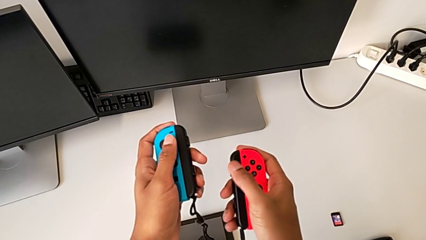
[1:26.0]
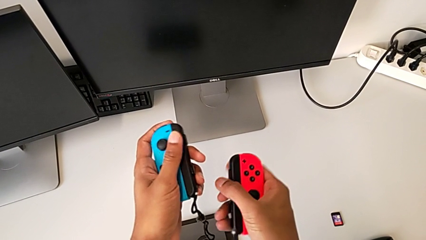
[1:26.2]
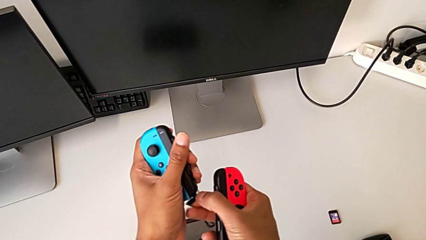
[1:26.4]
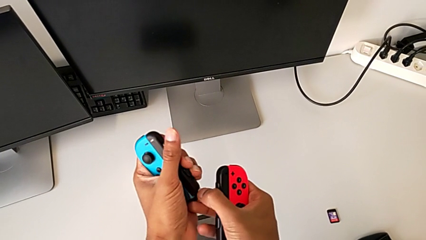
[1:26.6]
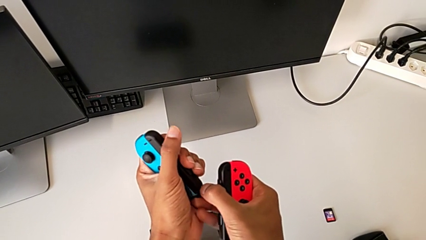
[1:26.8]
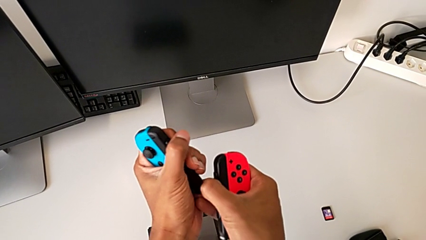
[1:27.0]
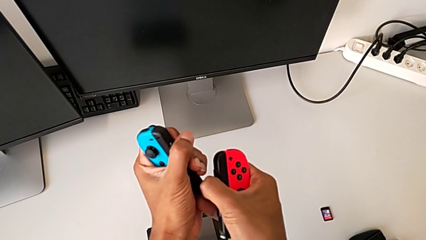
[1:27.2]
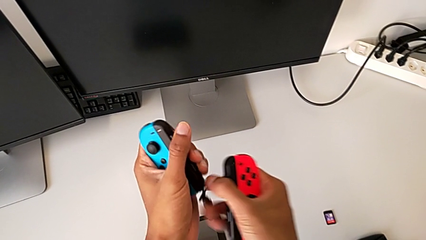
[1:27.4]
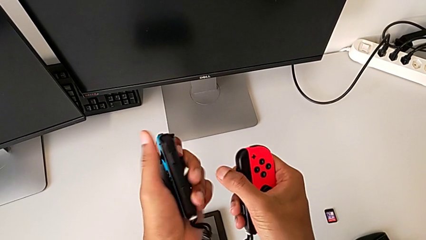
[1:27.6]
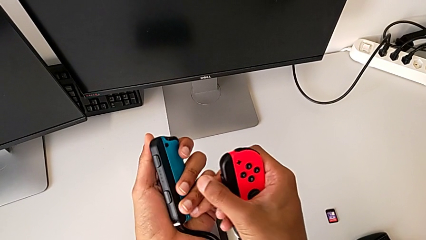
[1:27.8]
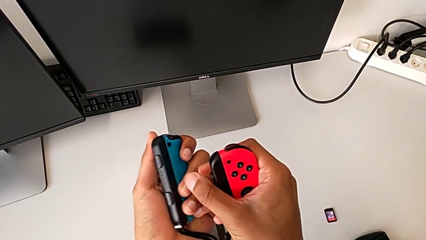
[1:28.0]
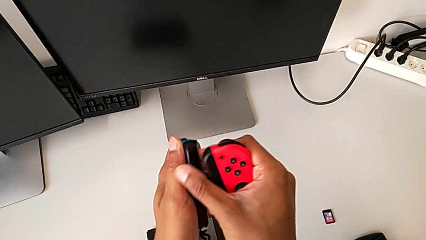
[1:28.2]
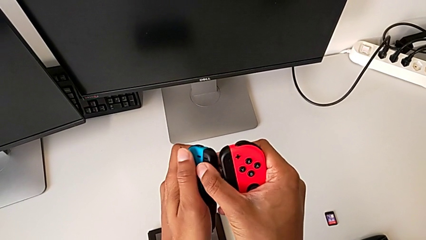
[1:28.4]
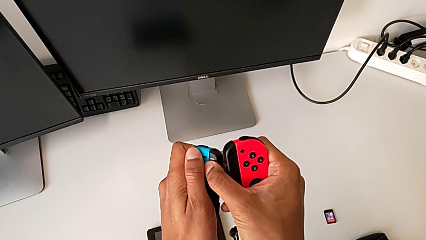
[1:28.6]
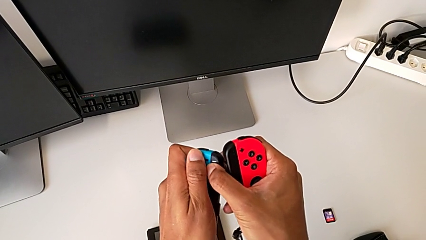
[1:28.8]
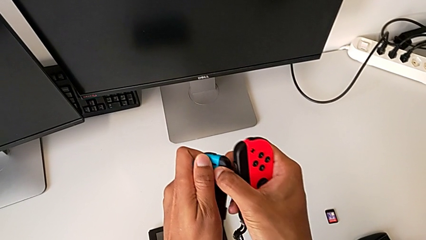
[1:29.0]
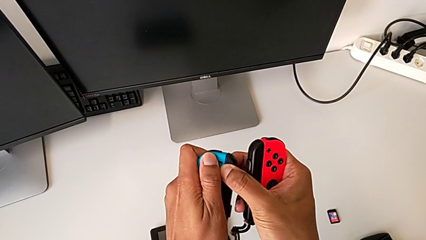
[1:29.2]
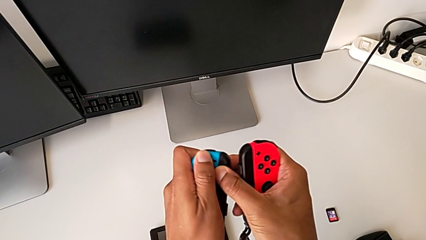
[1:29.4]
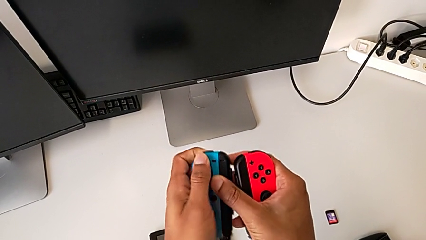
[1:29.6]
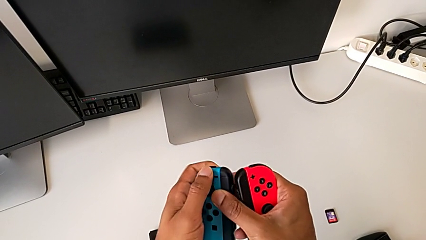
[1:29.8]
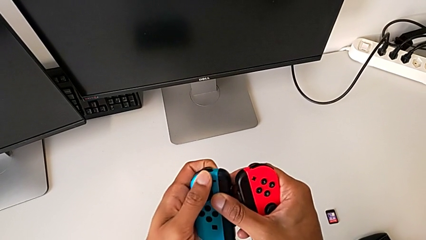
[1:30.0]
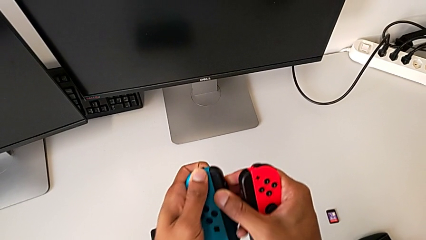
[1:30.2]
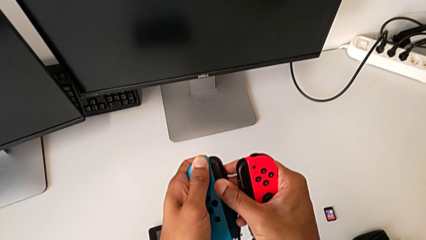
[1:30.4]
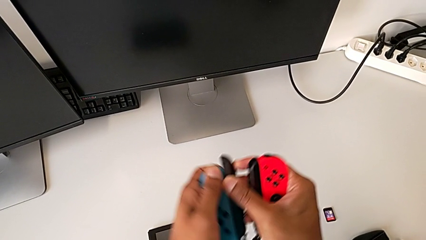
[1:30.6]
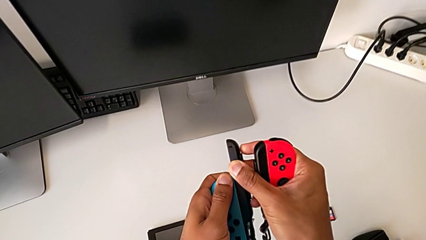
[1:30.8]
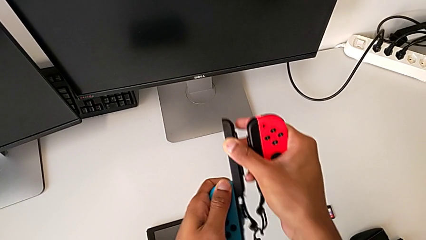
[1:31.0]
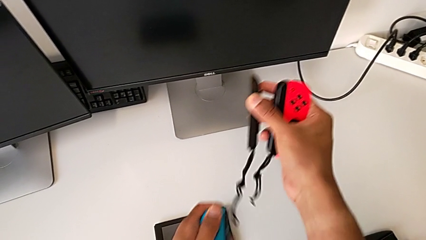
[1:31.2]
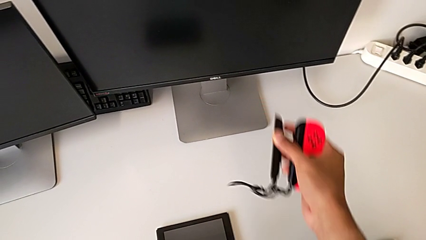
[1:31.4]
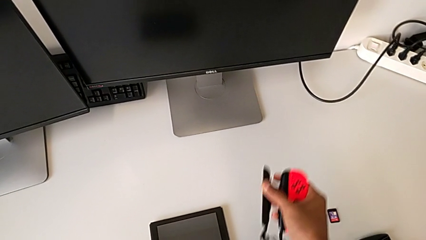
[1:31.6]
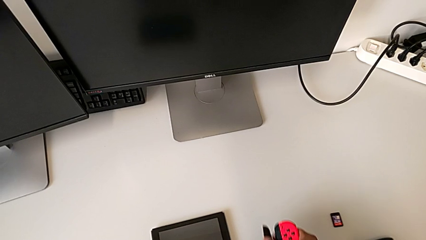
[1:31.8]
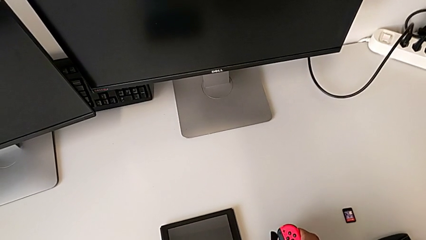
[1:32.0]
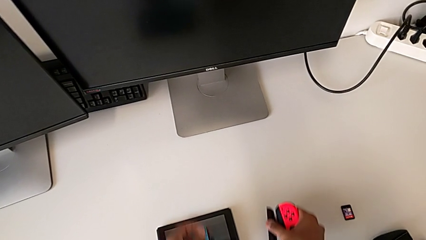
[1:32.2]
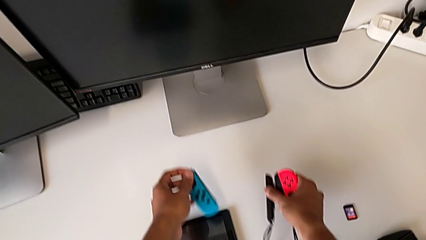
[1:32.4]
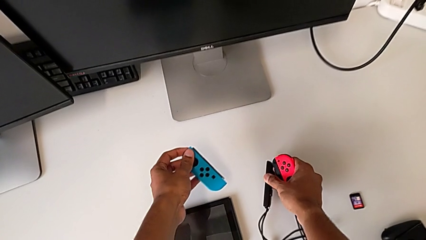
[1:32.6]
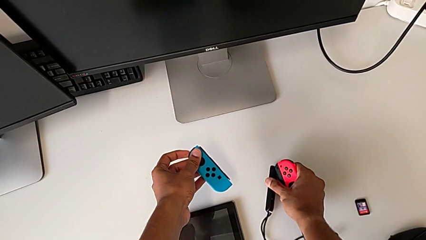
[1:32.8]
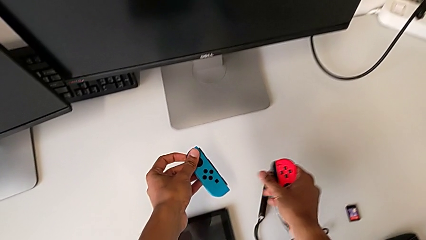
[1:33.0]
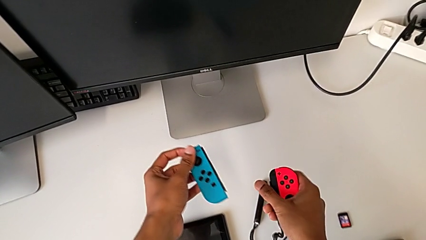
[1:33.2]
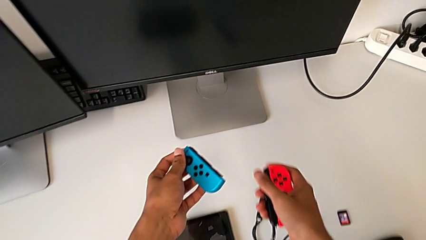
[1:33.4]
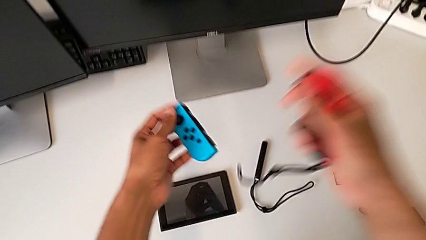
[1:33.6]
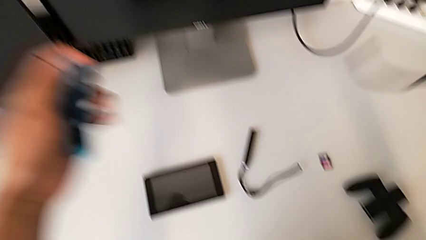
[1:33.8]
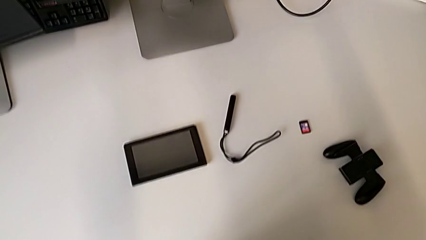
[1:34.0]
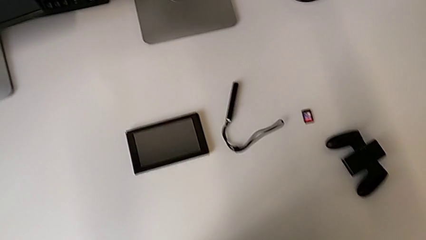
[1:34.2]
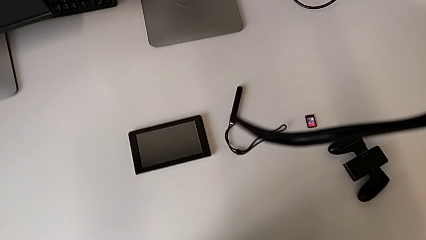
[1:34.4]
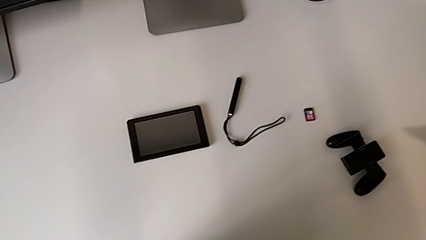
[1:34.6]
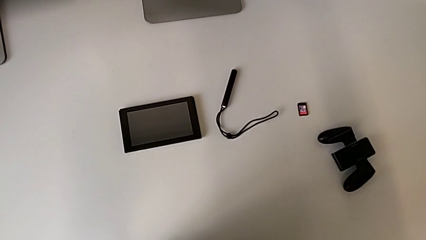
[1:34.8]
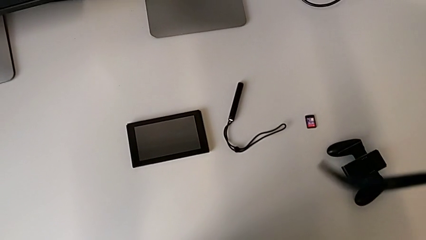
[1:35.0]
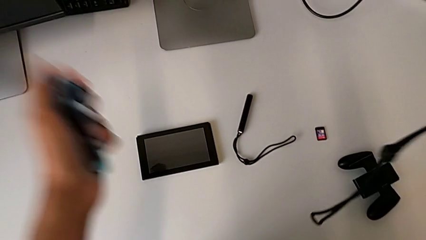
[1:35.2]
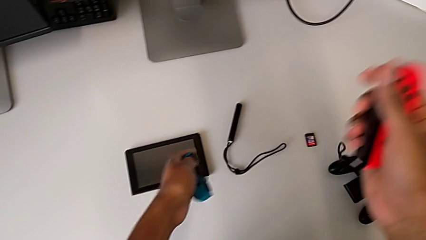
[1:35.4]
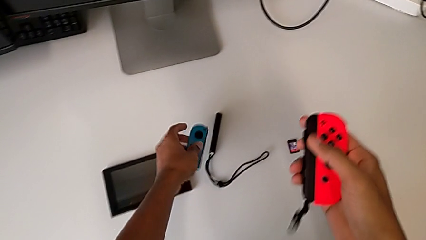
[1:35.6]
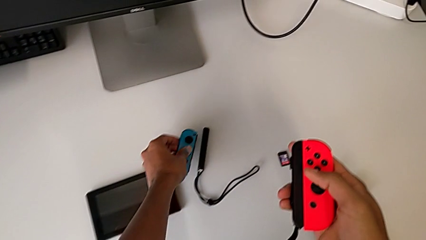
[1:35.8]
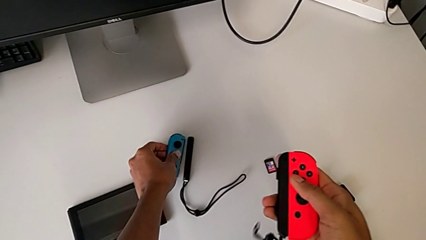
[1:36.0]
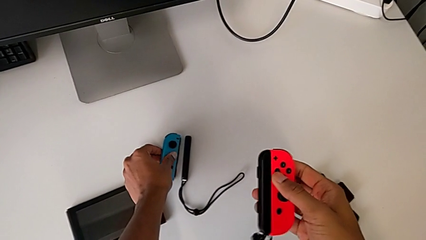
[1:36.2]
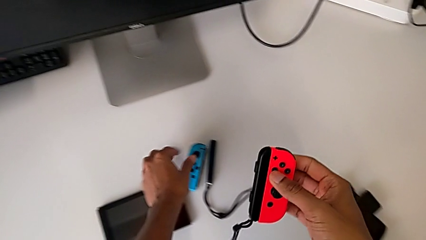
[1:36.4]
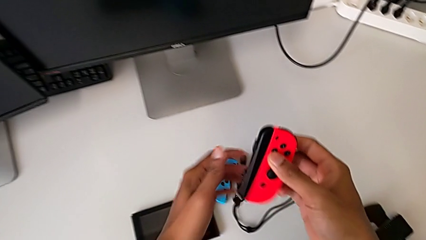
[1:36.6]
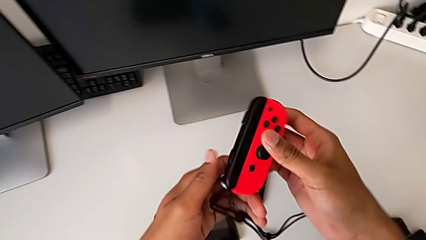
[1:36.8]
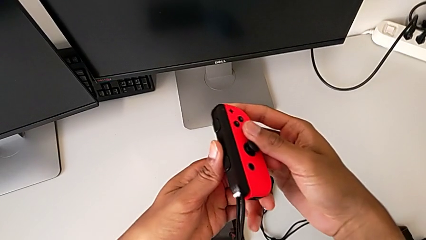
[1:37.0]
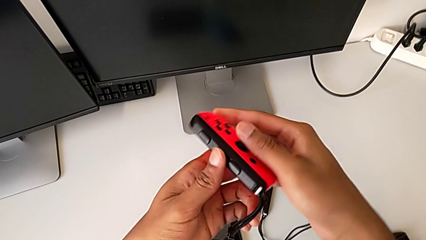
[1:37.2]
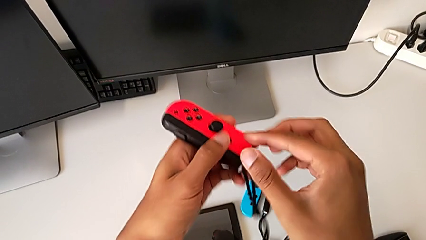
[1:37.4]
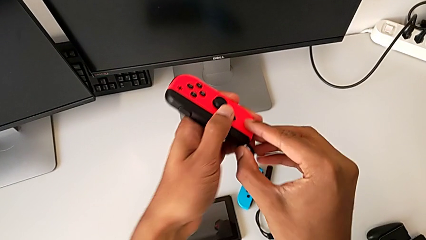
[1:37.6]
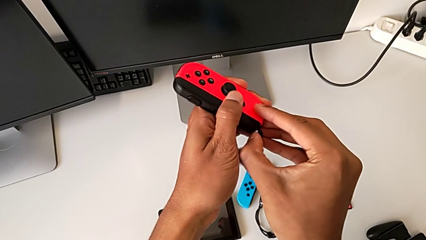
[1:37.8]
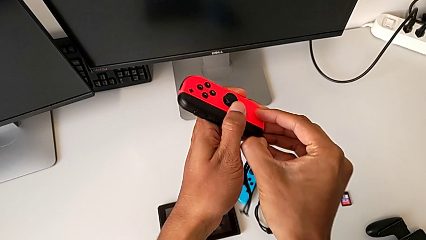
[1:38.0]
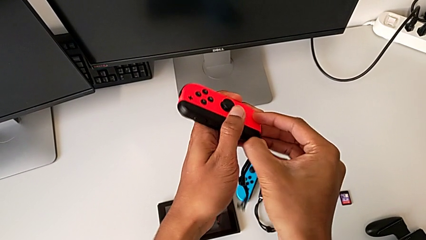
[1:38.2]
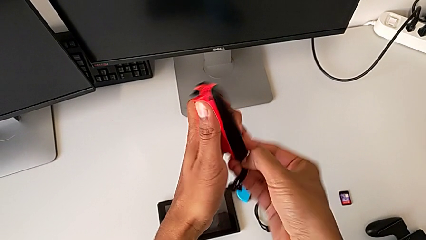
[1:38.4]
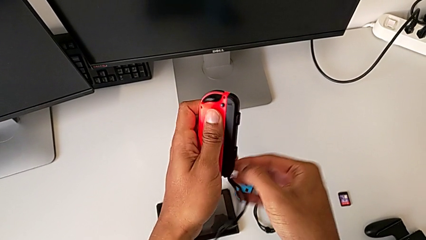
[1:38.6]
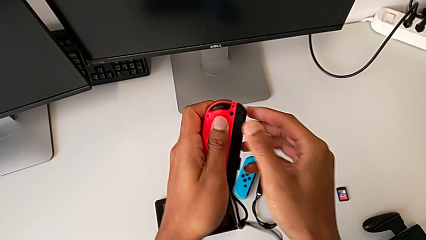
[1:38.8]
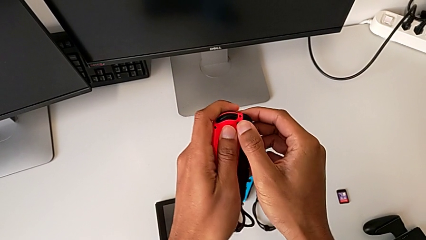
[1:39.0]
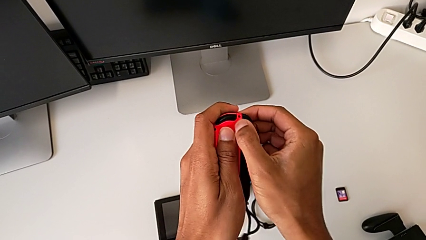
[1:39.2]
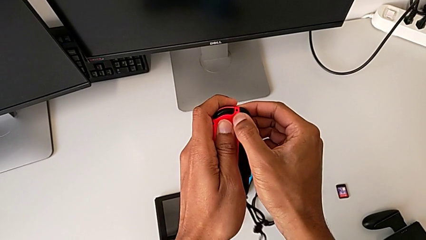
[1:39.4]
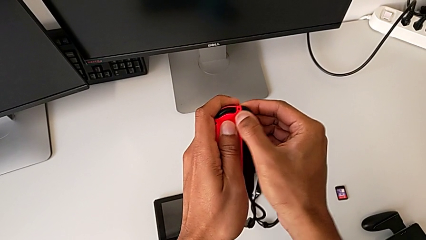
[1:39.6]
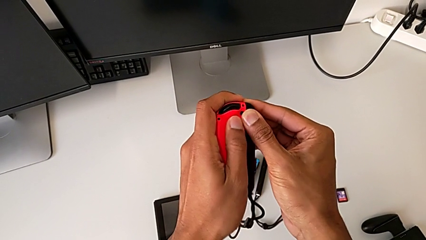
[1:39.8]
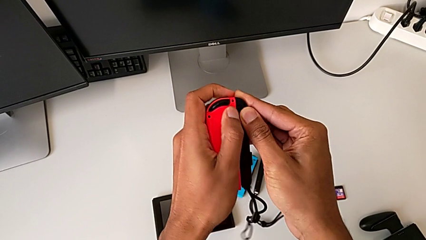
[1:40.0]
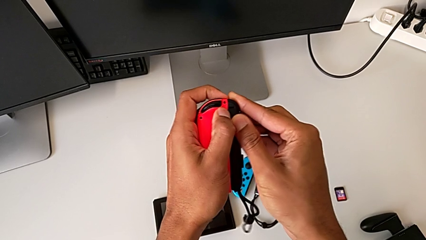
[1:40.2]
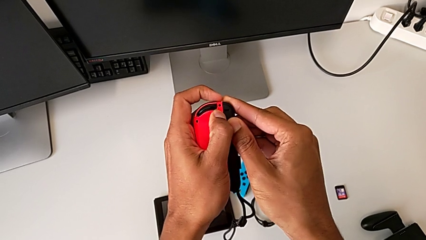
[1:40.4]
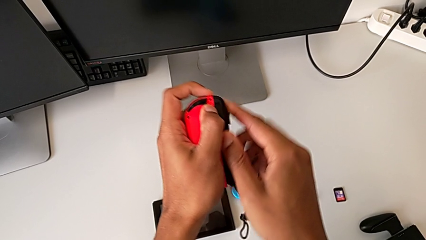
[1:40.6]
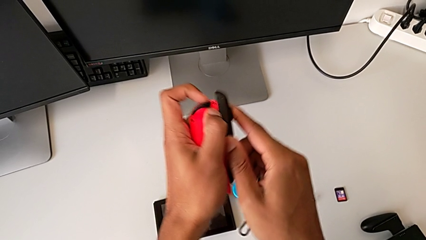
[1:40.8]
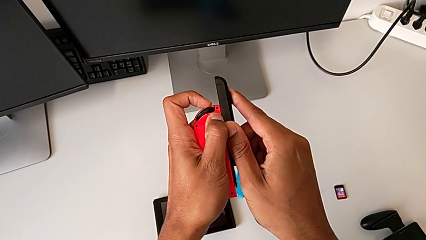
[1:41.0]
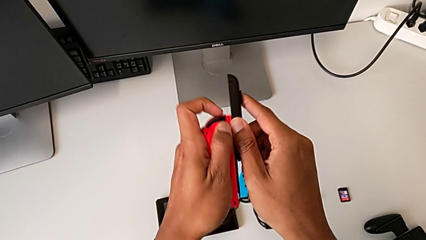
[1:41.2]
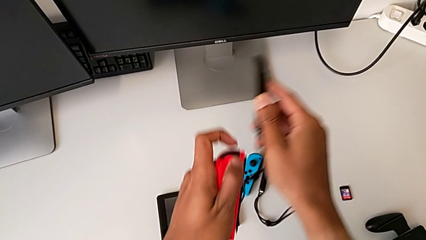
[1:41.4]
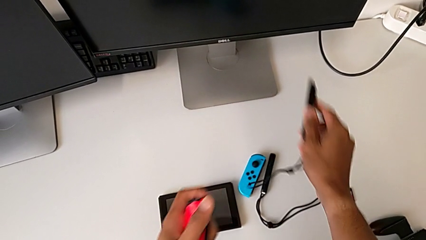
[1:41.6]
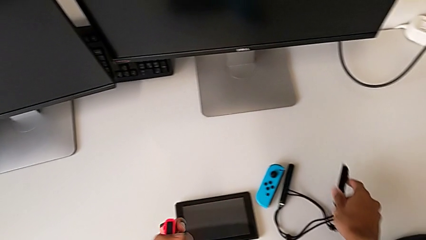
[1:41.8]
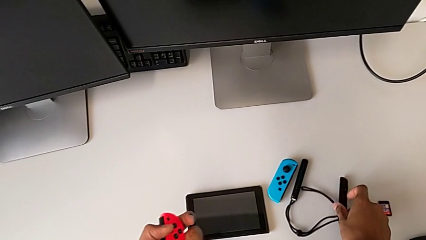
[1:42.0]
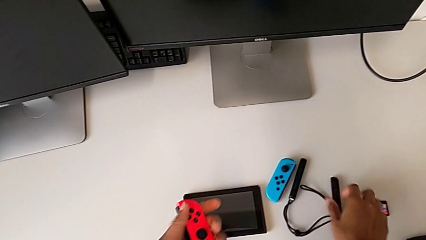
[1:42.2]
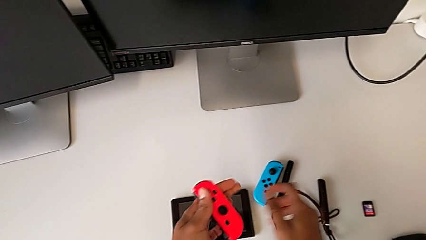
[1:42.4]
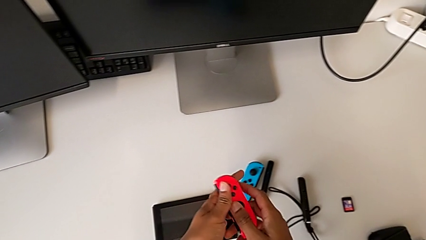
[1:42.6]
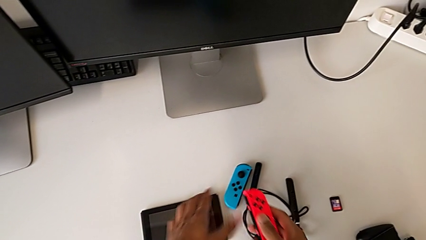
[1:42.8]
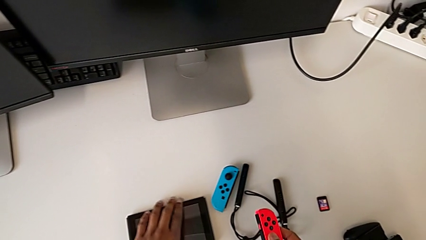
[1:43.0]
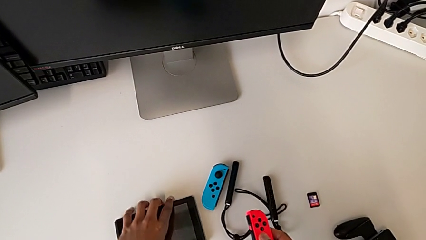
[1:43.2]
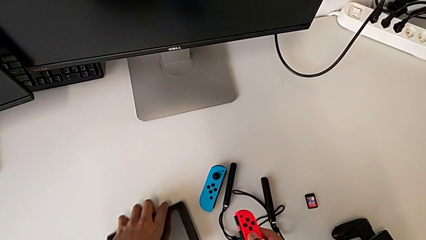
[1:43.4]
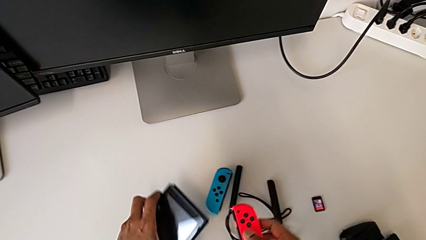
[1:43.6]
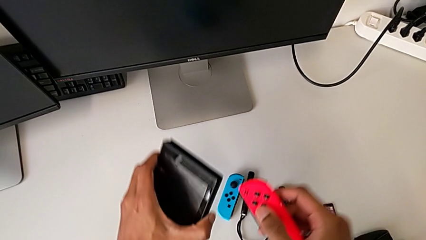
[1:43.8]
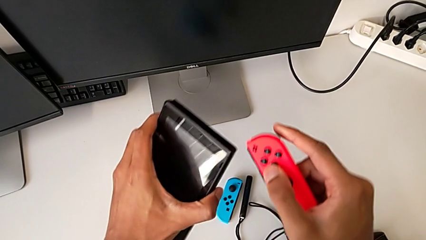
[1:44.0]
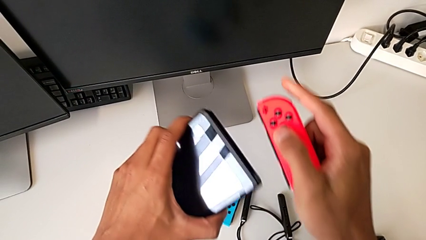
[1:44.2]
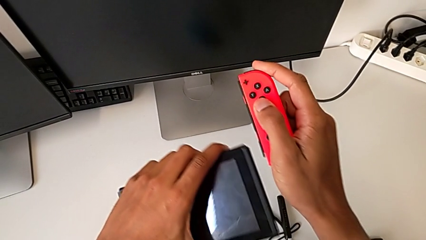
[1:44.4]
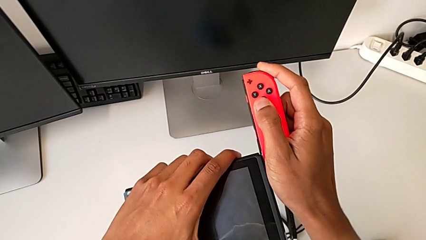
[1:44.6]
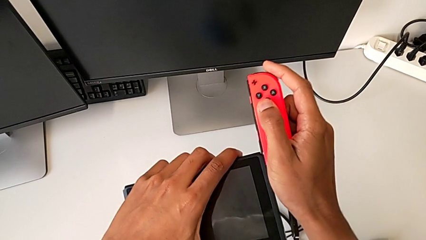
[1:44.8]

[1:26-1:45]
The camera wearer is shifting the Joy-Con controllers from the Joy-Con straps to the tablet. They press the first Joy-Con strap lock, withdraw the black Joy-Con strap, drop the blue Joy-Con controller, press the second Joy-Con strap lock and withdraw the black Joy-Con strap.
